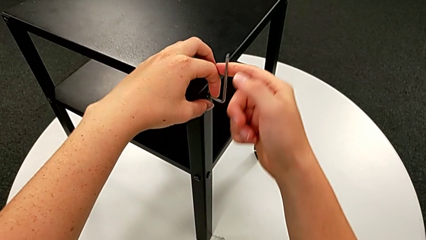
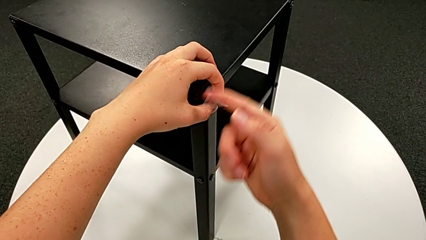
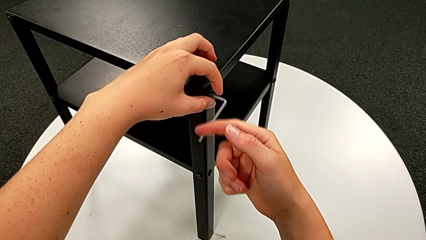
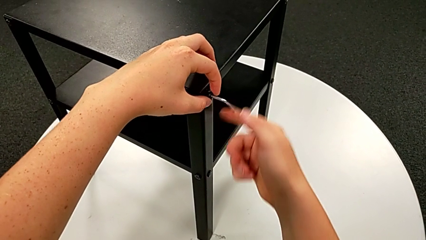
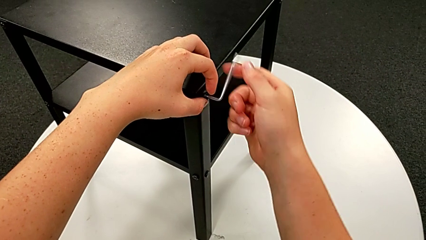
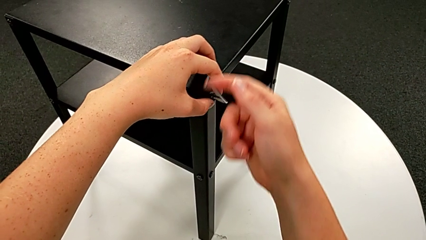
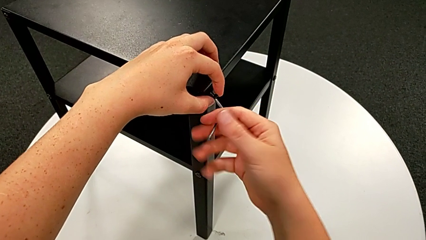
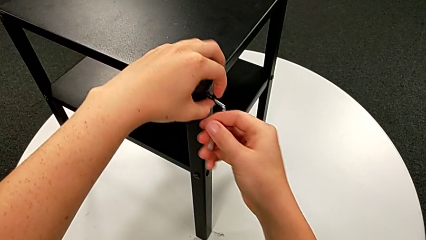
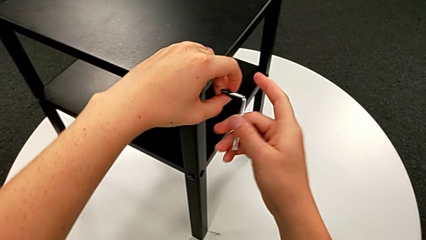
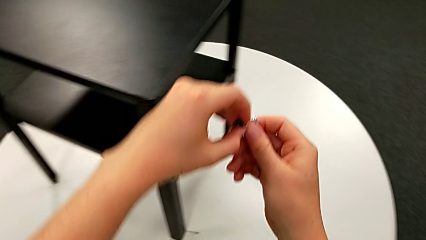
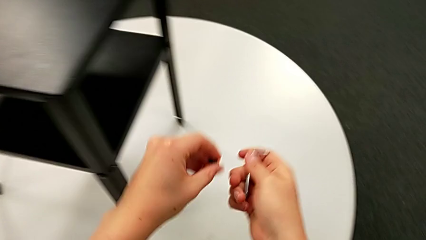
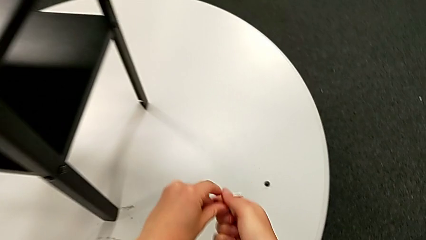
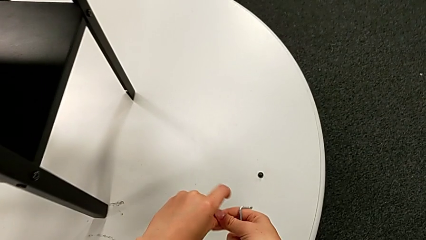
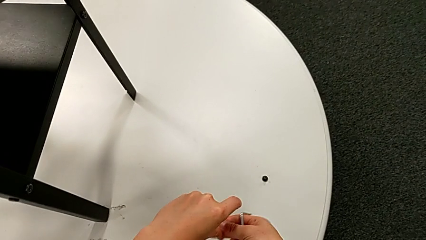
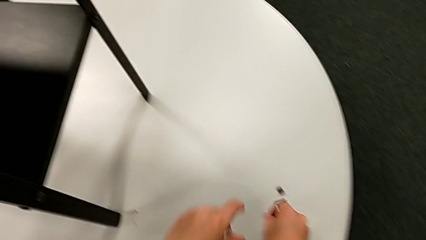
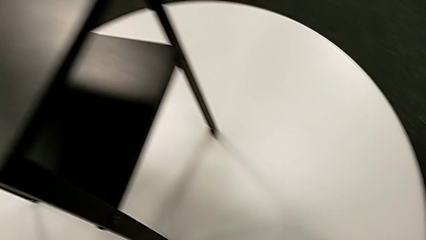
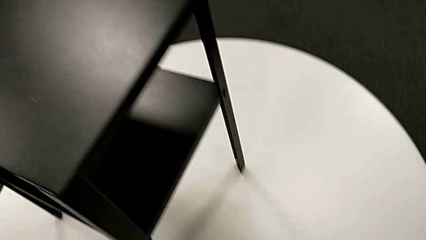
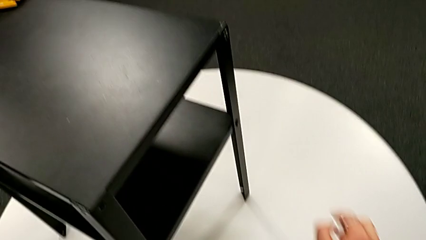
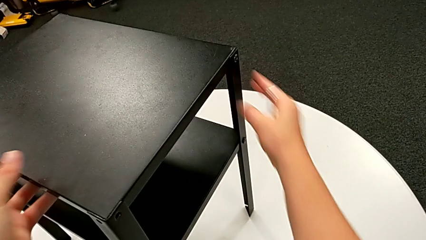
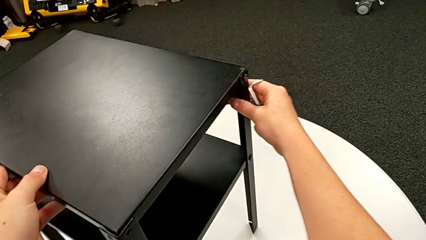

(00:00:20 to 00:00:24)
The camera wearer is unscrewing the first leg from the table. They disassemble the hex socket head, withdraw the Allen wrench and place the hex socket head.

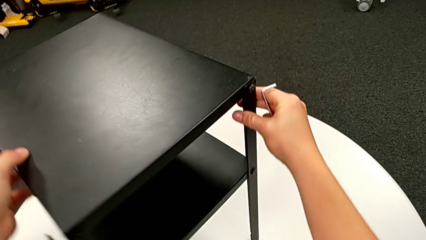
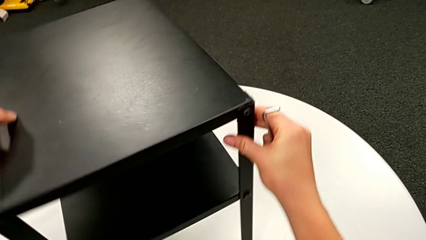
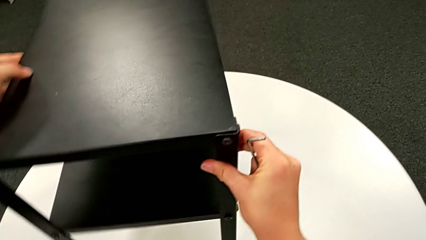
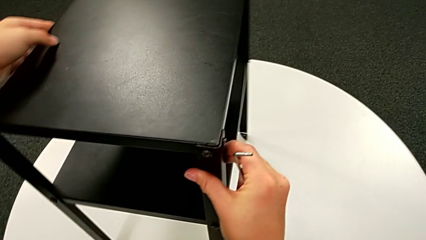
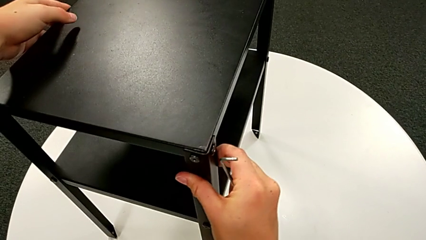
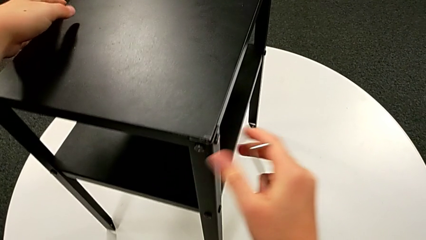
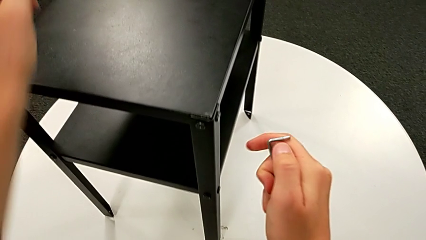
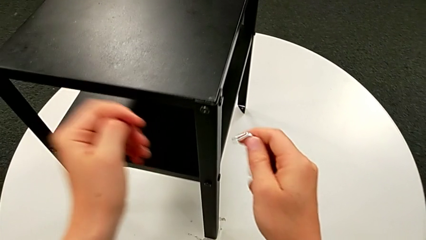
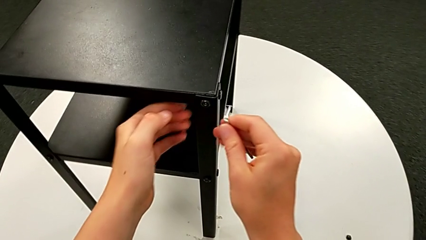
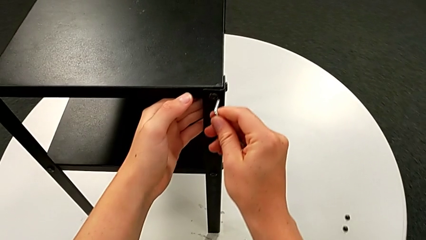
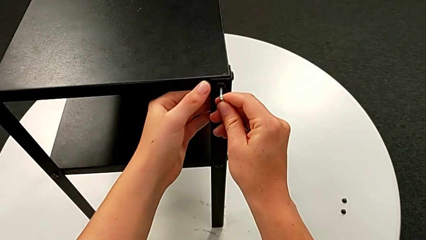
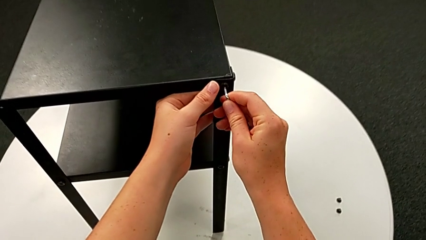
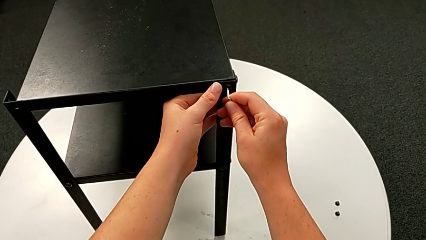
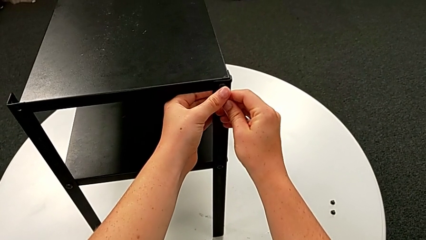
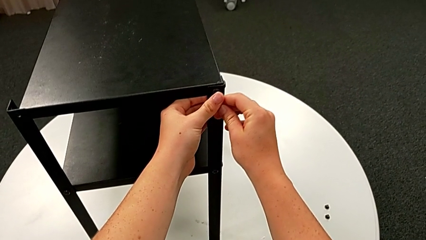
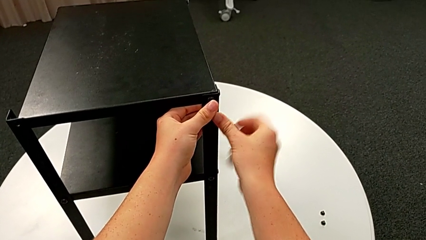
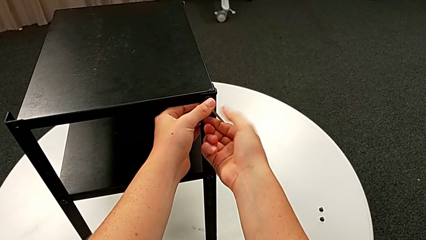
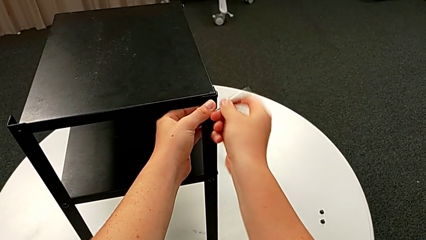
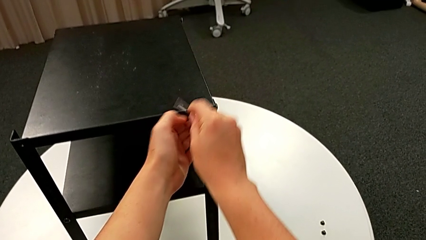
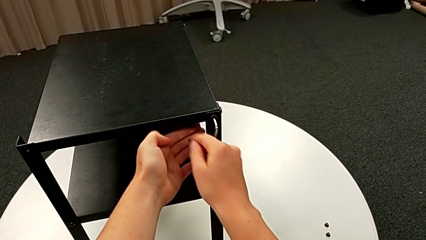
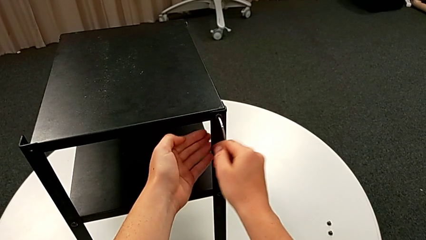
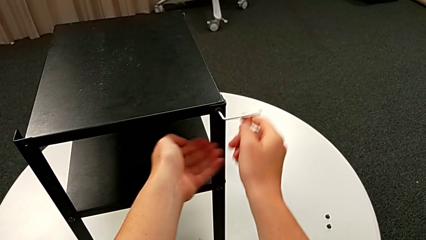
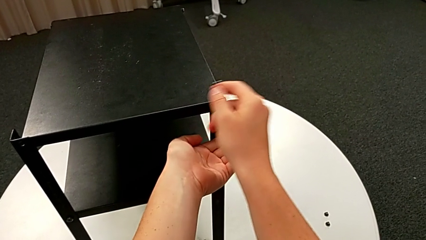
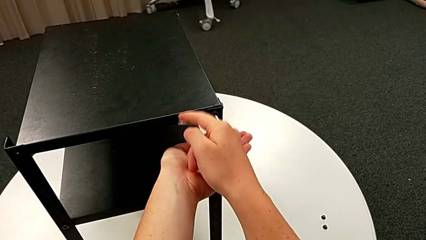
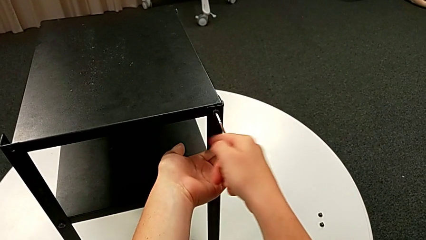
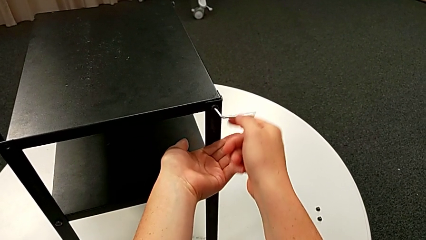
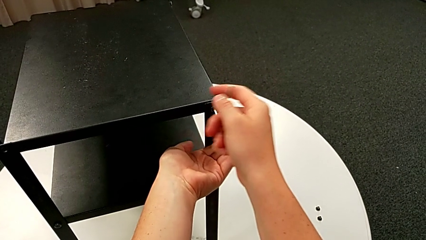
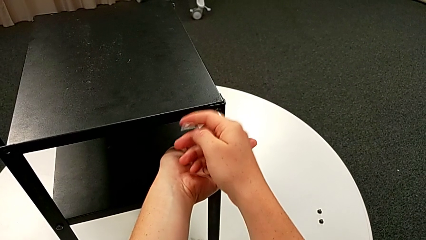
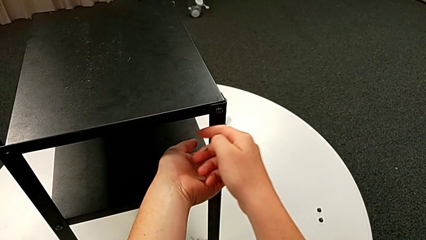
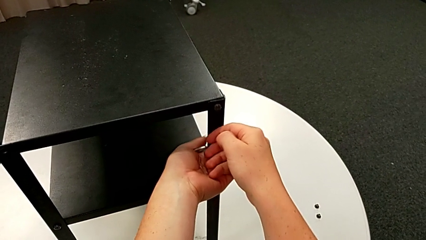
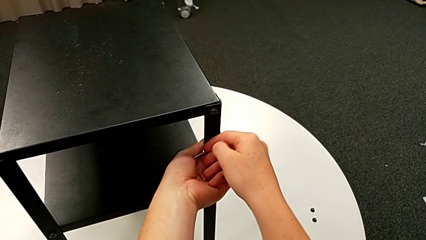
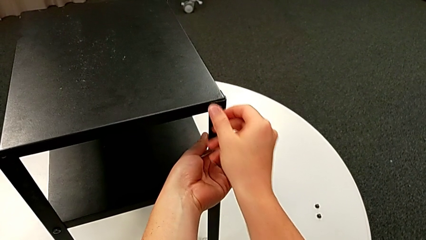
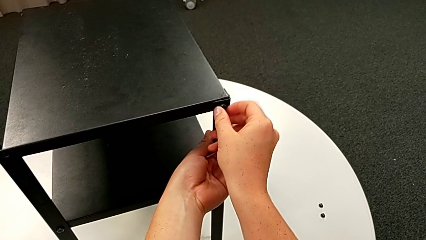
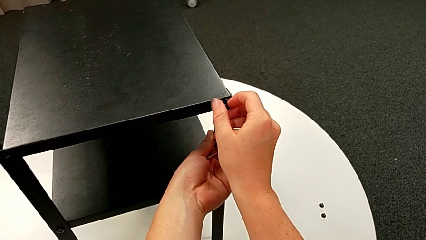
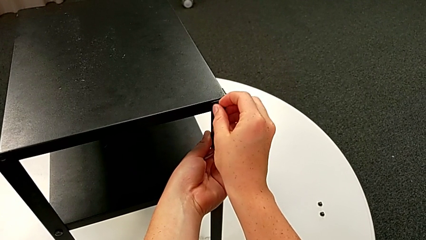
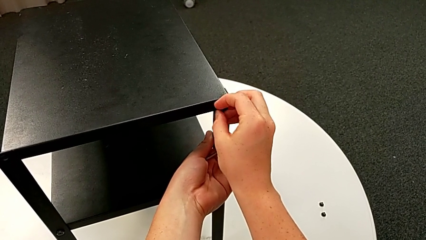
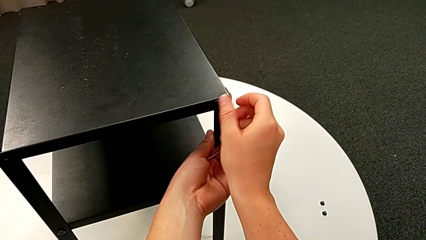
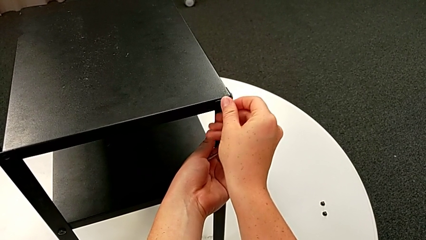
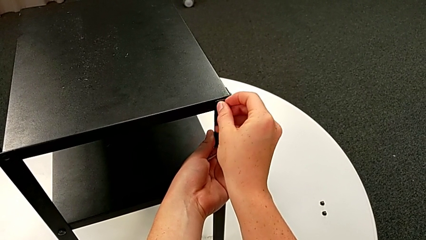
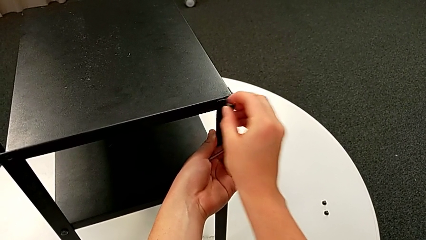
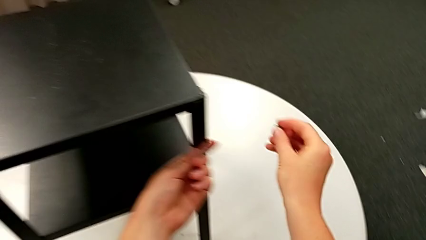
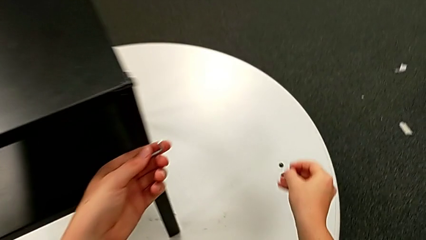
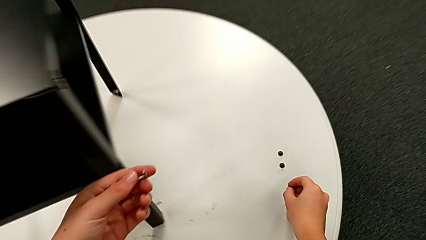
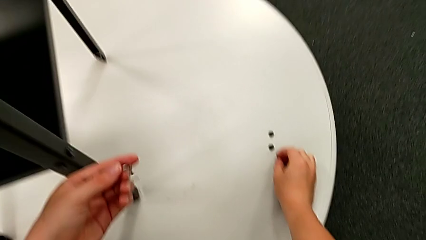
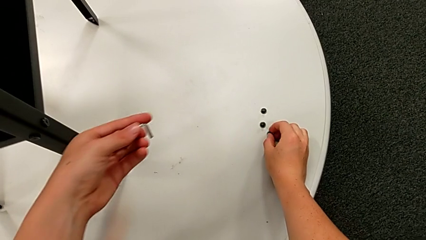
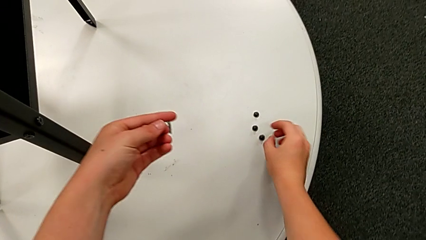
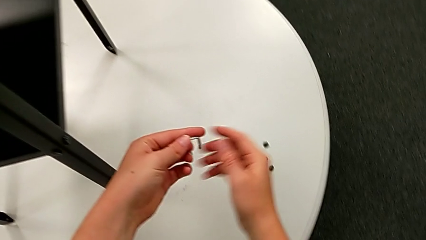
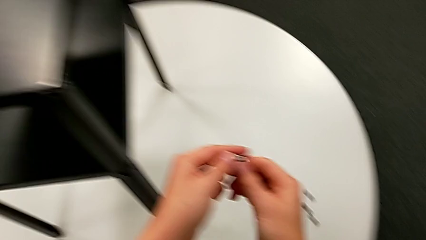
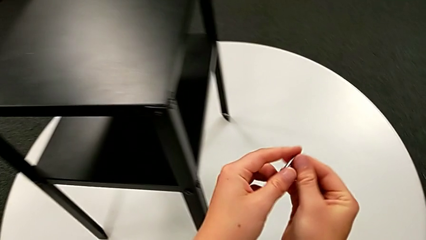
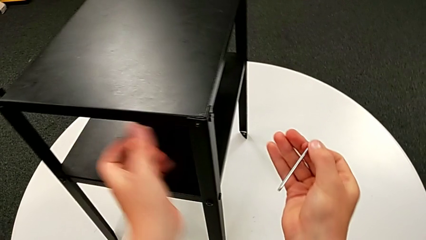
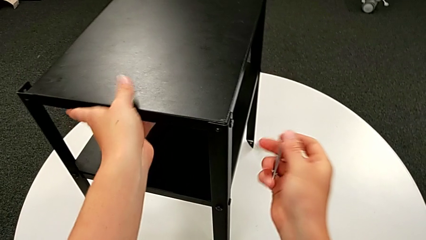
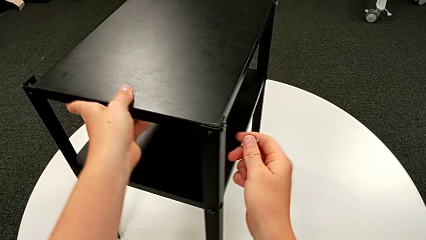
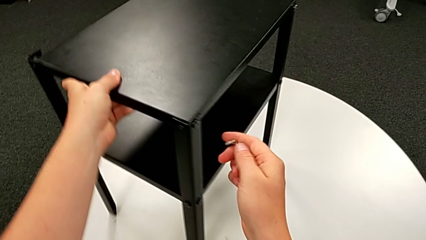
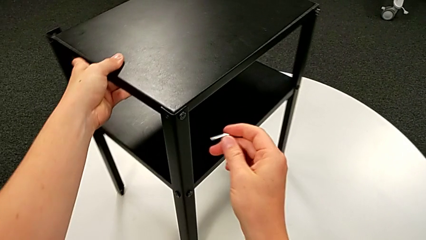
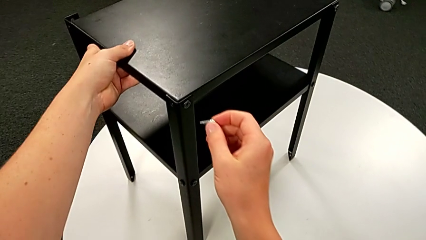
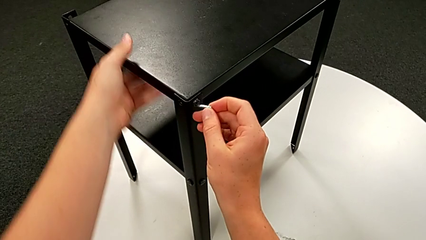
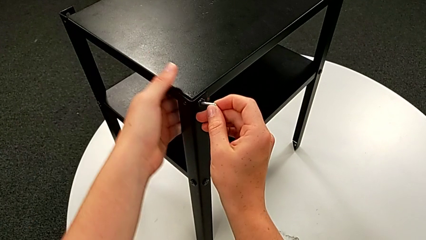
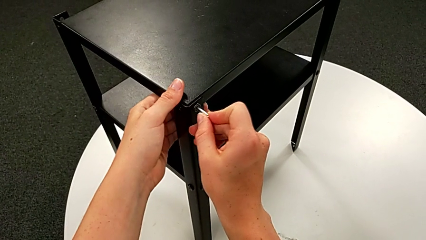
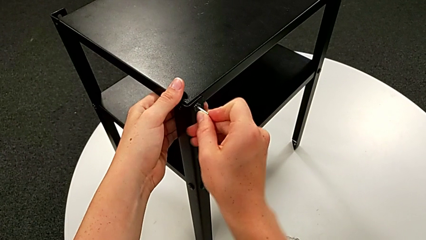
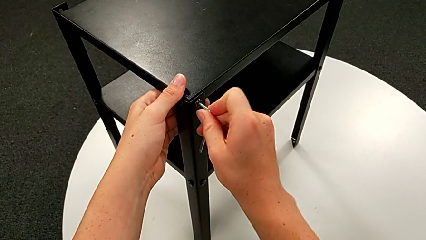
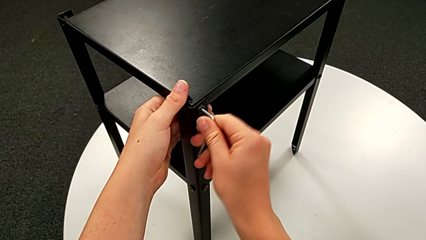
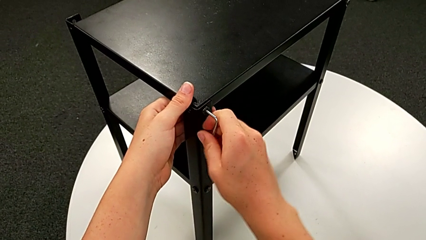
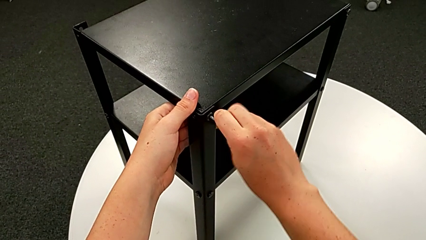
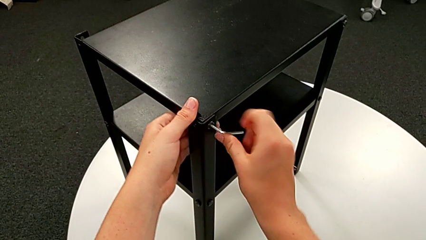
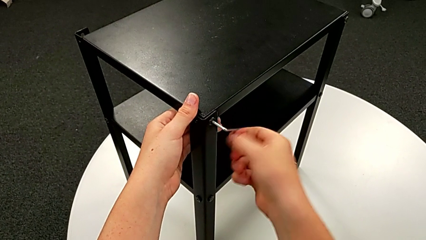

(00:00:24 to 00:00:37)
The camera wearer is unscrewing the second leg from the table. They rotate the nightstand, approach the hex socket head, insert the Allen wrench, unscrew the hex socket head, withdraw the Allen wrench, unscrew the hex socket head, disassemble it, place it, grab the Allen wrench, slide the nightstand and insert the Allen wrench.
